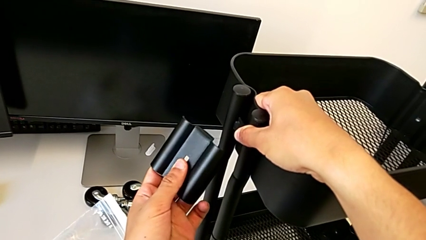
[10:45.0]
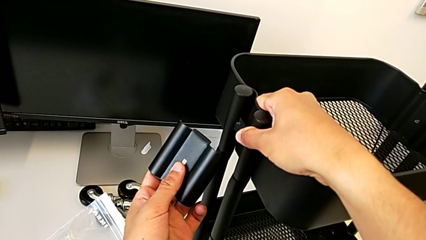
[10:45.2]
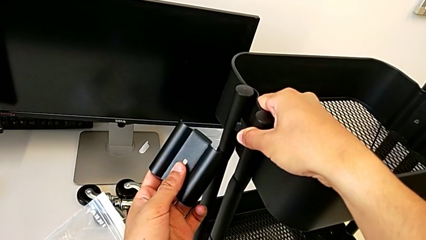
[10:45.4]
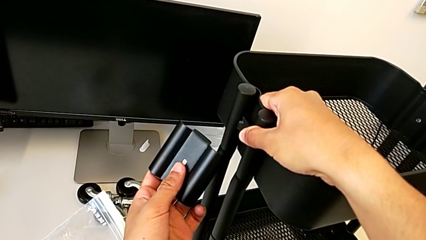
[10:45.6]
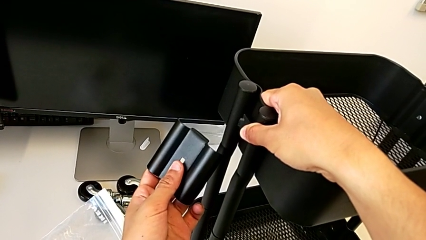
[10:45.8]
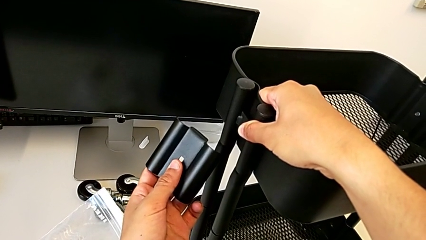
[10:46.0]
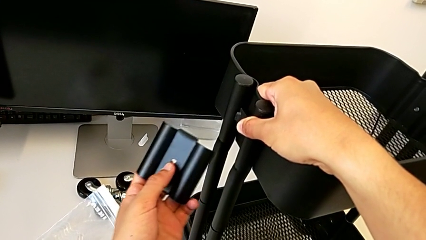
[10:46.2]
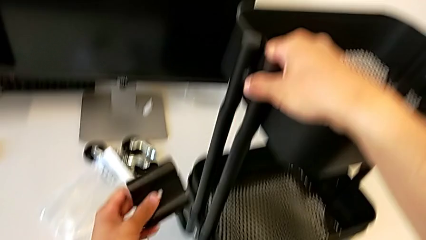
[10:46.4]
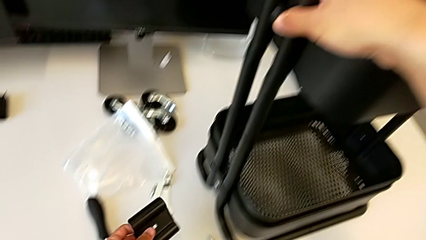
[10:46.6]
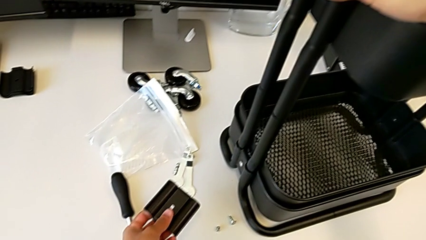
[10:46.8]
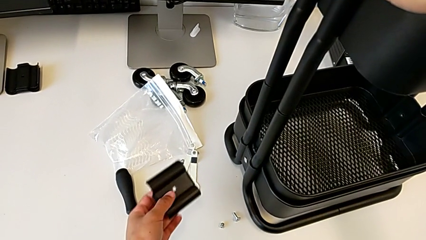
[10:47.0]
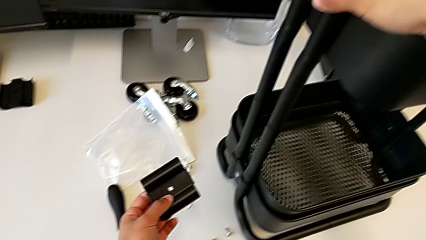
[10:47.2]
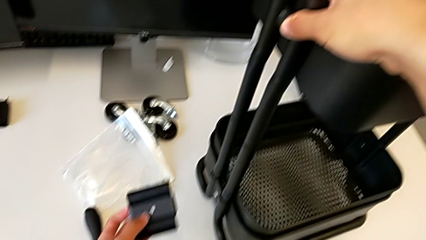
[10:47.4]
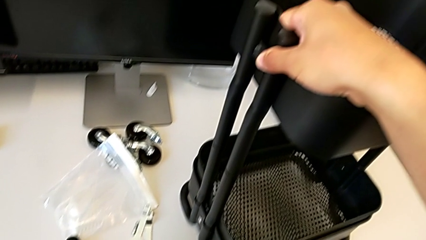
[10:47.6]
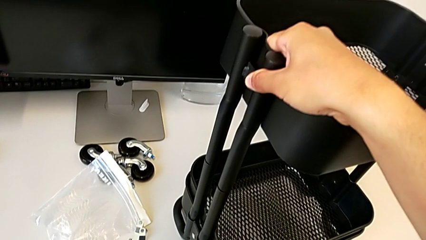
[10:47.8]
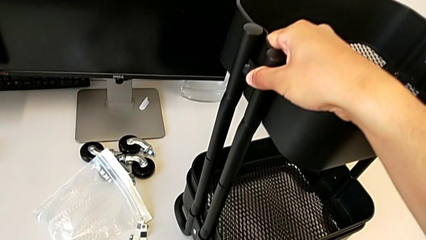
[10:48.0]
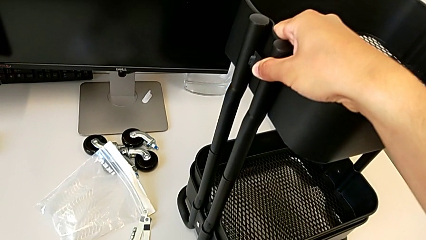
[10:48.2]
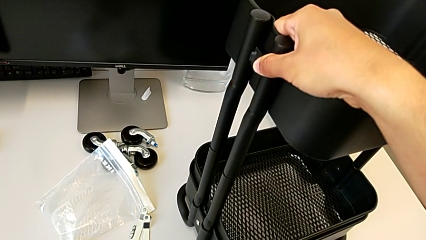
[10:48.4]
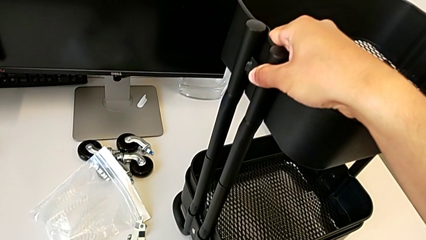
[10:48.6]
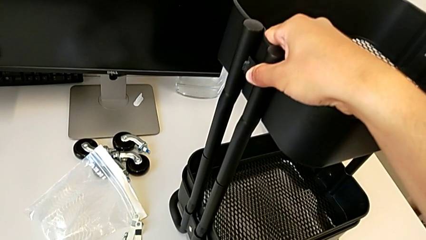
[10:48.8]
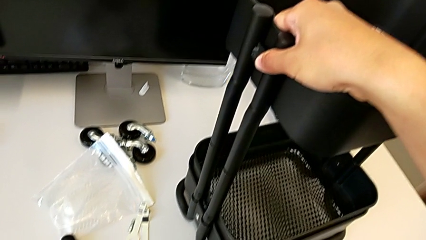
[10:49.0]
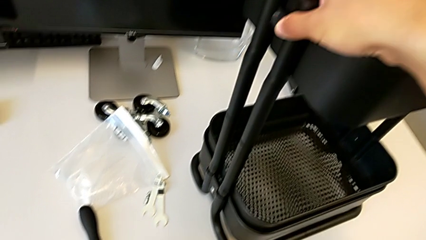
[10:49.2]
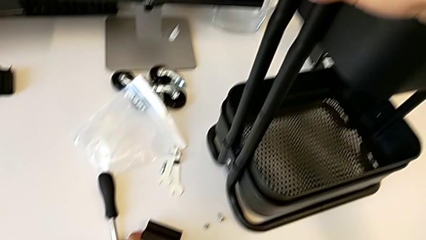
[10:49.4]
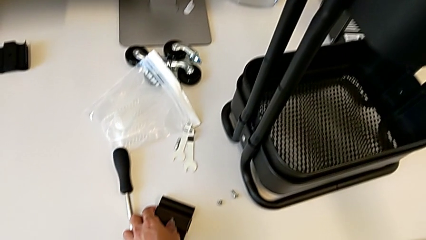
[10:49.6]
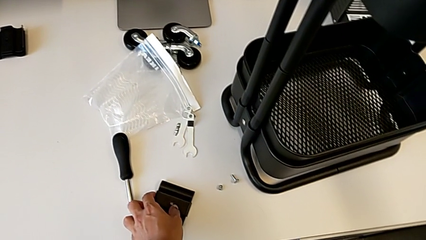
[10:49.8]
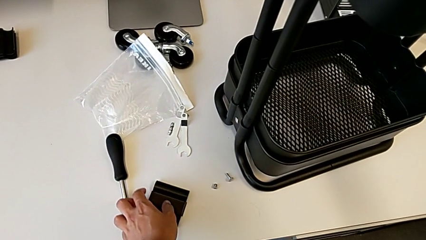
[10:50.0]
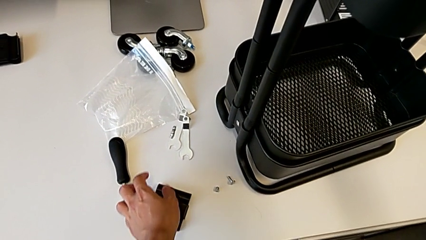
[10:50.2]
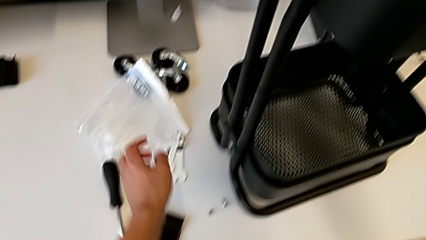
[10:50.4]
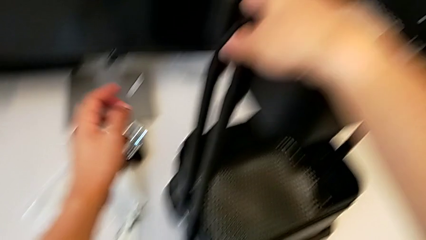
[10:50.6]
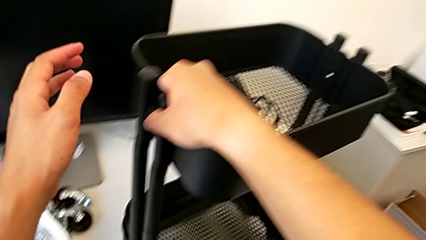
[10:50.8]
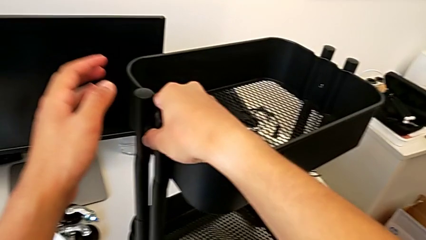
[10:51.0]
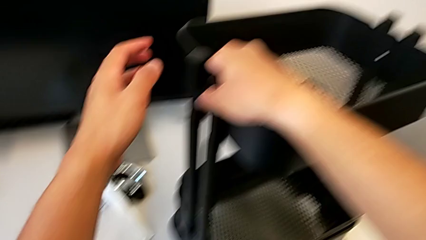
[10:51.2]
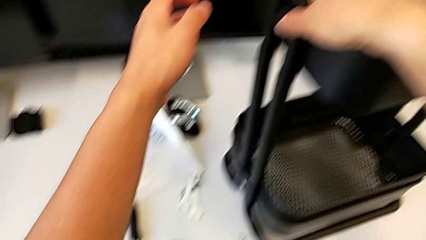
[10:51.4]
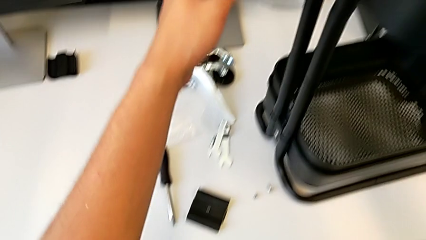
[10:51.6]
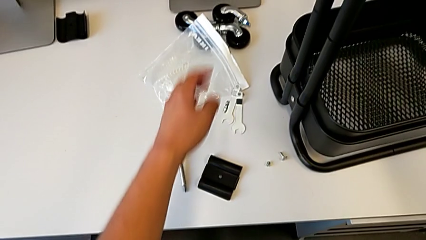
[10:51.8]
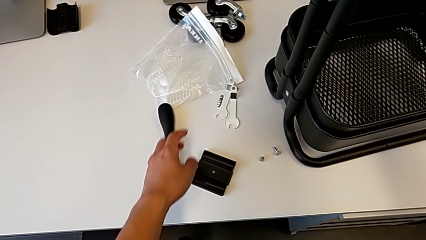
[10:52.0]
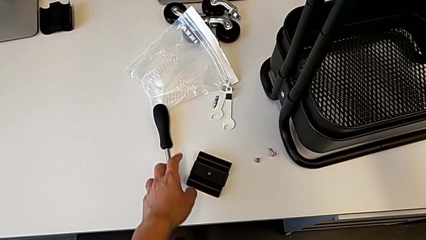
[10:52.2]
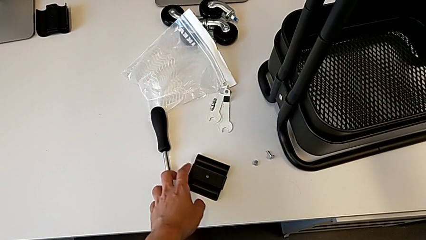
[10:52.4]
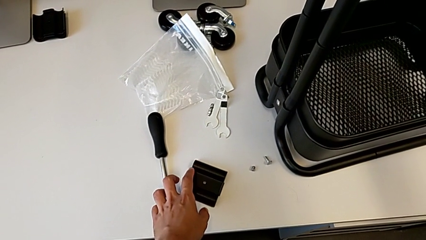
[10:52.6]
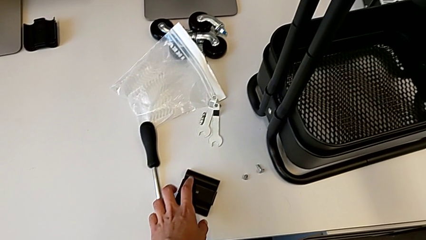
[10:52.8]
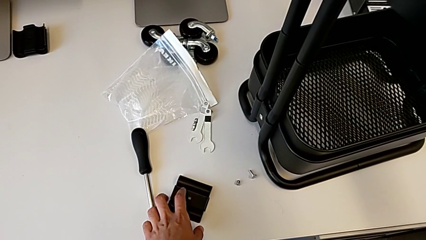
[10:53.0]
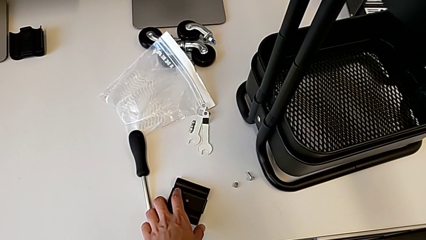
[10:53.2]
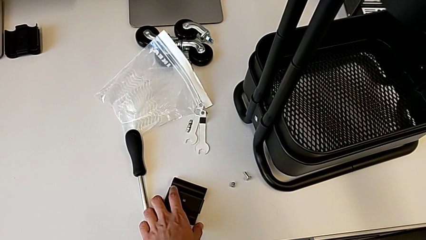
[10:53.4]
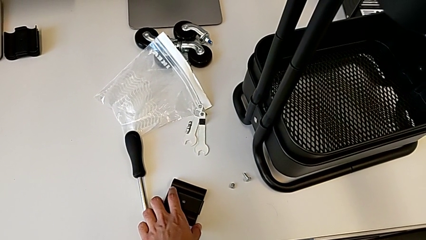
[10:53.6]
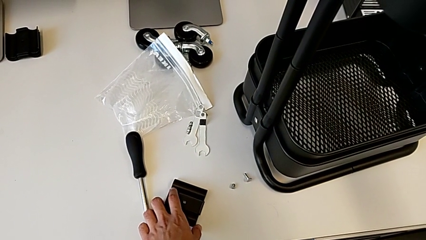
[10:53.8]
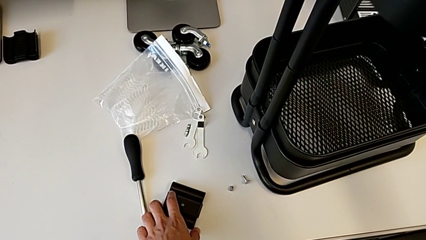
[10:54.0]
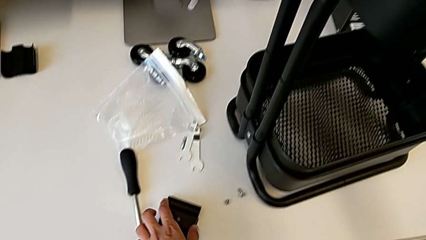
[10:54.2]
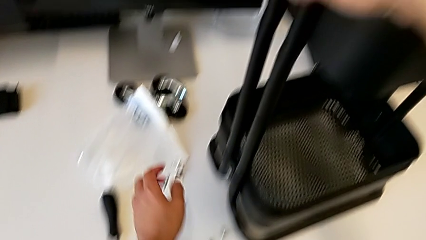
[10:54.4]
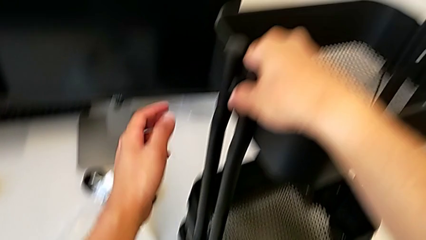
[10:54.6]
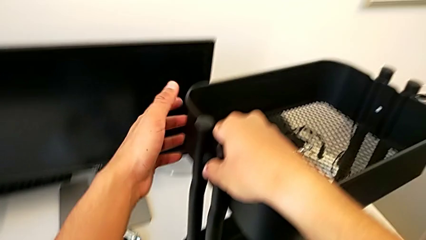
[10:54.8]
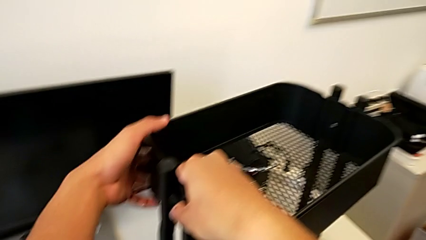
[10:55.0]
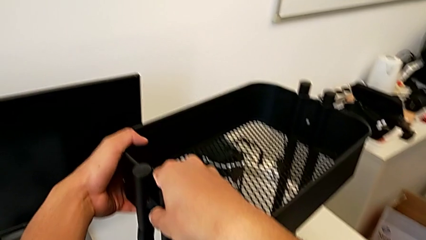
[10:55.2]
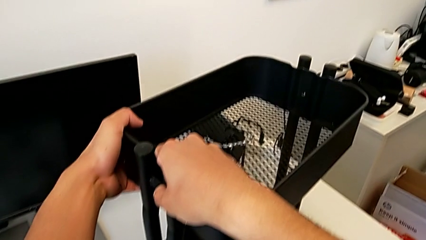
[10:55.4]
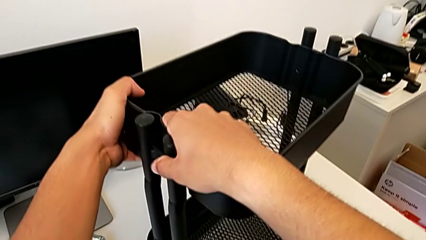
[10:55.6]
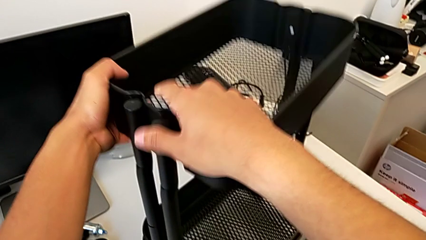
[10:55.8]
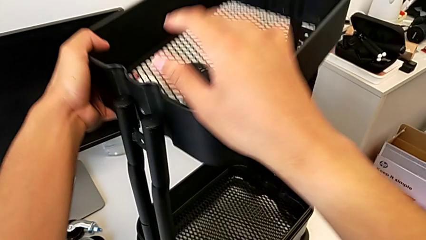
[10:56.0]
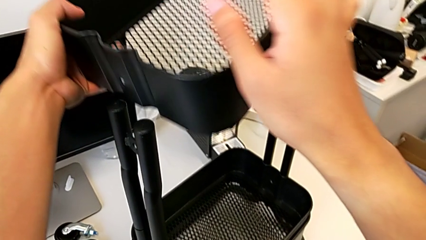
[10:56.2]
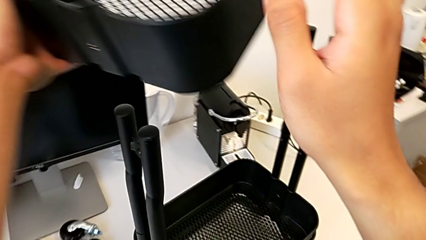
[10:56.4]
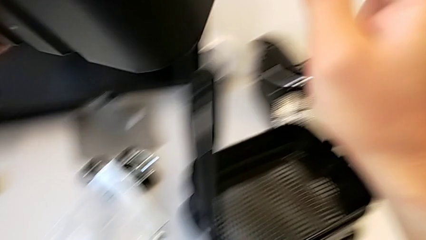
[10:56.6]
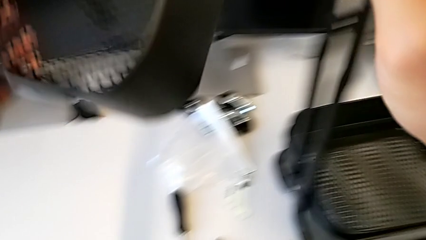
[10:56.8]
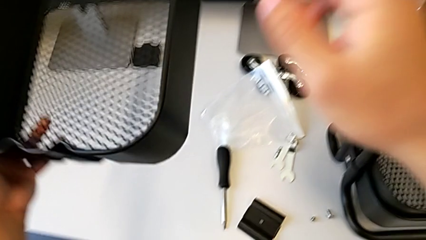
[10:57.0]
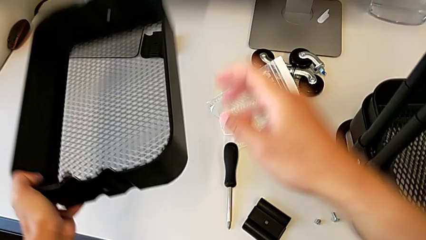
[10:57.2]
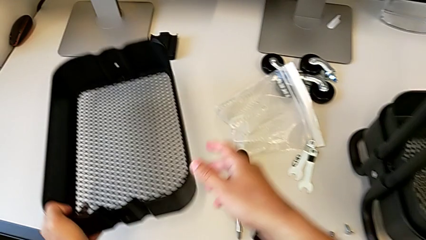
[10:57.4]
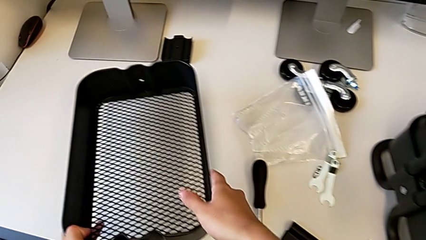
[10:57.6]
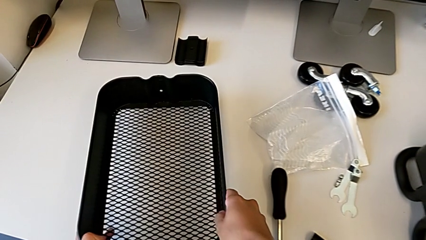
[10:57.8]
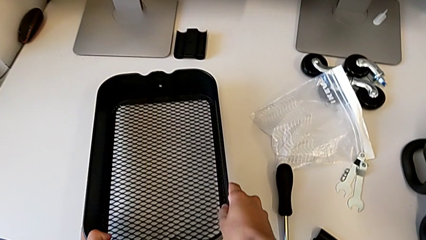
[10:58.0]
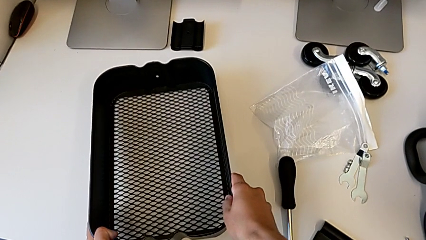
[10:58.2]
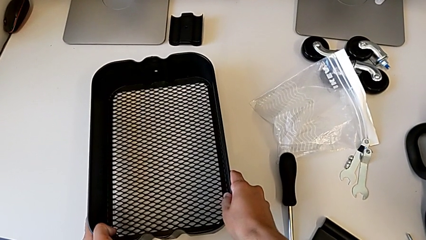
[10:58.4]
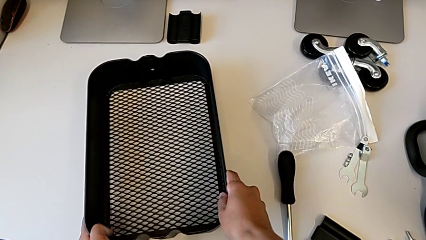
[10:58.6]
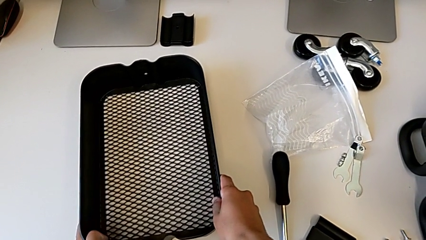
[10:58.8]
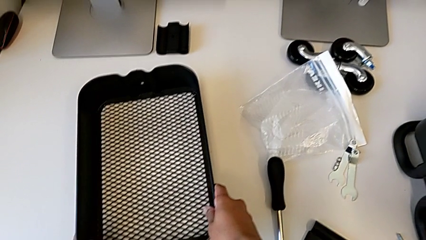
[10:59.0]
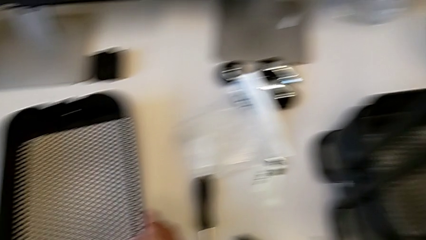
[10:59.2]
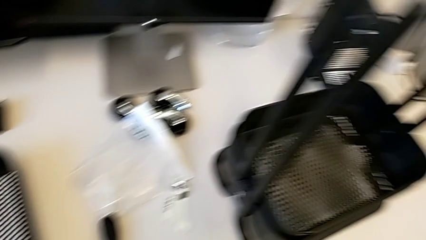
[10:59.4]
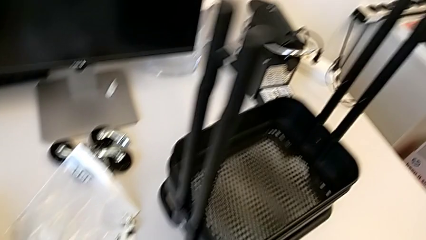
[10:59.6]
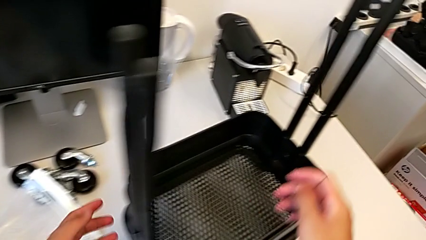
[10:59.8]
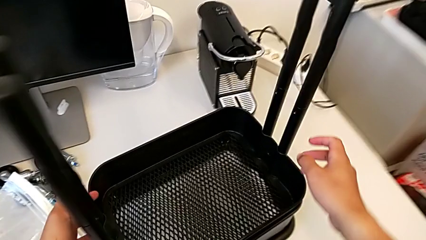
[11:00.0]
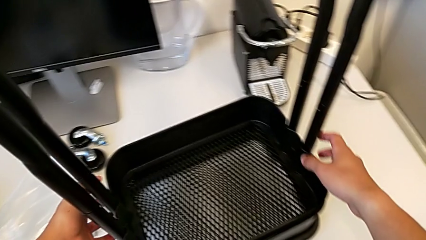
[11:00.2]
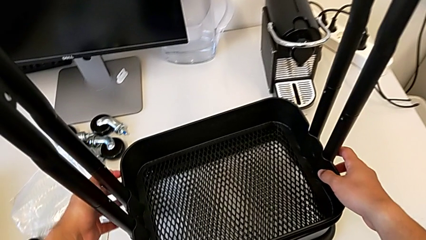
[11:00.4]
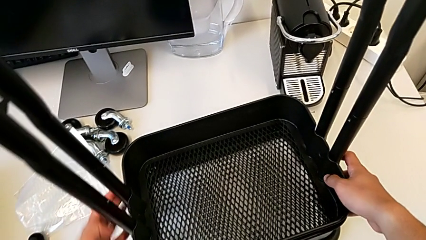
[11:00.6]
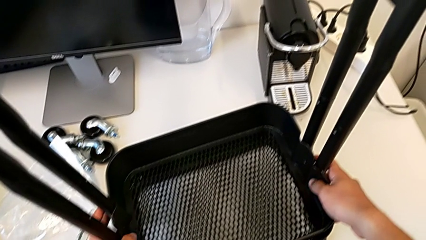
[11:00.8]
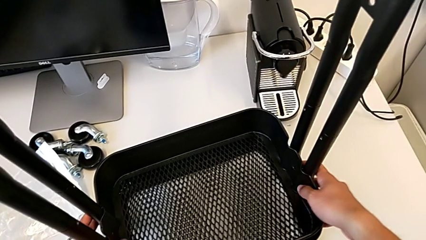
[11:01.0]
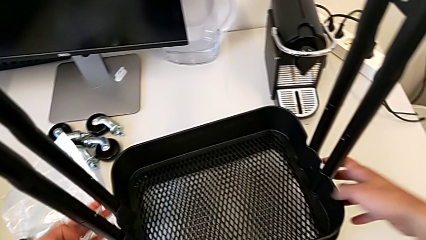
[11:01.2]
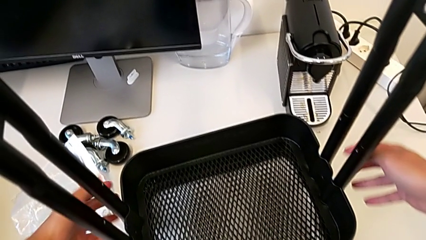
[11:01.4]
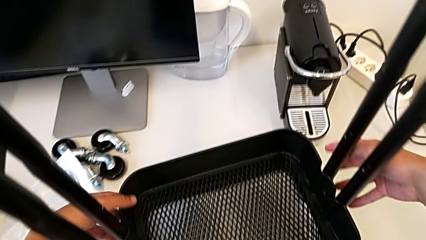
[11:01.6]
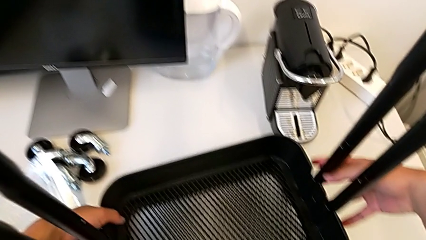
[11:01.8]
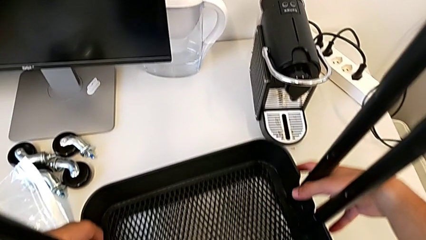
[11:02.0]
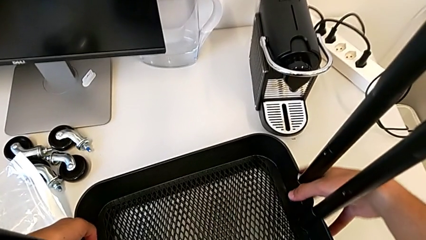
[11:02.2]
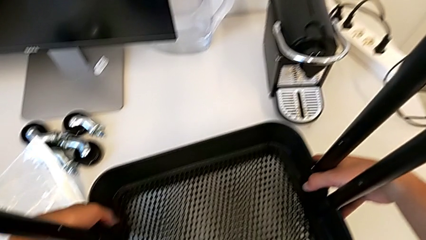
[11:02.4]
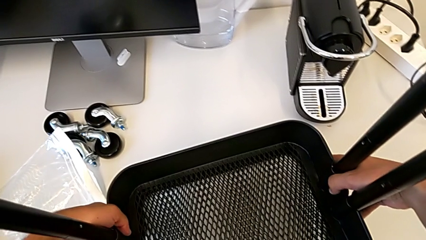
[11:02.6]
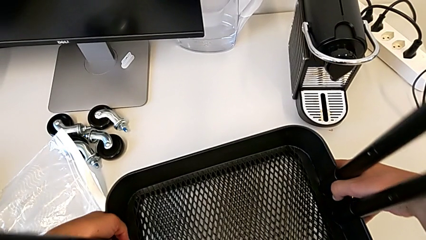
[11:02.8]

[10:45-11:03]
The camera wearer is screwing the first brackets of the bottom table. They screw the bracket, inspect the utility cart, withdraw the top grid tray and grab the grid tray.
